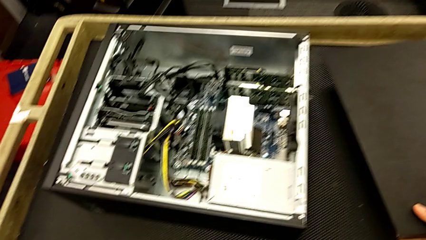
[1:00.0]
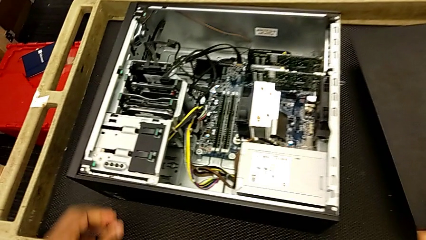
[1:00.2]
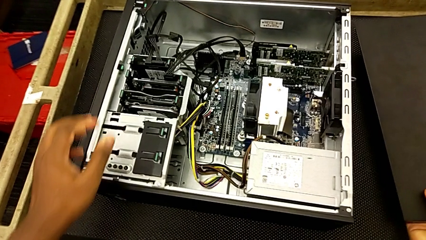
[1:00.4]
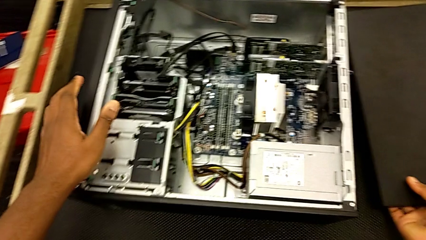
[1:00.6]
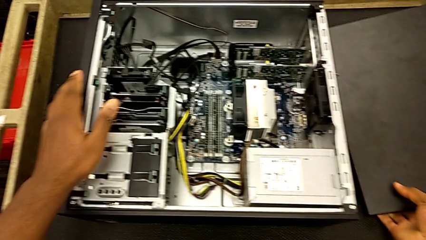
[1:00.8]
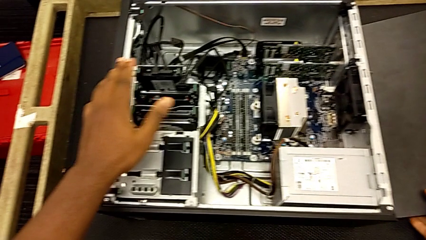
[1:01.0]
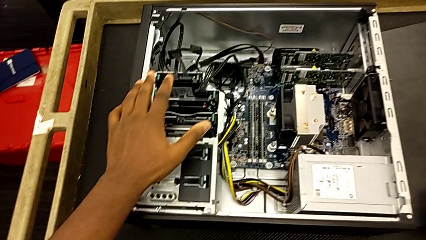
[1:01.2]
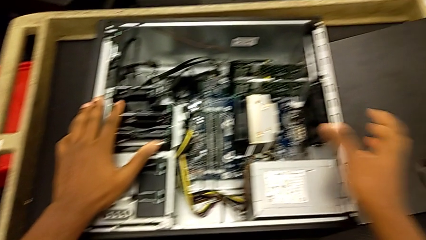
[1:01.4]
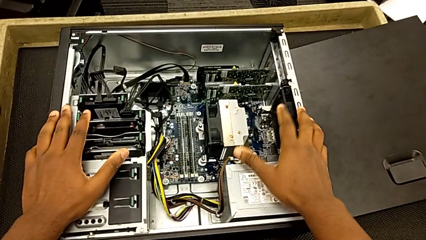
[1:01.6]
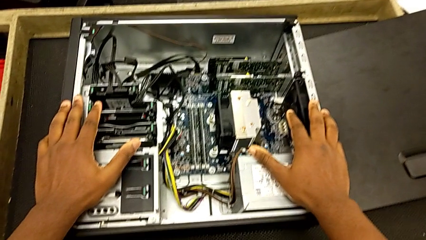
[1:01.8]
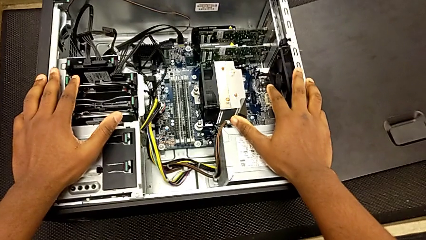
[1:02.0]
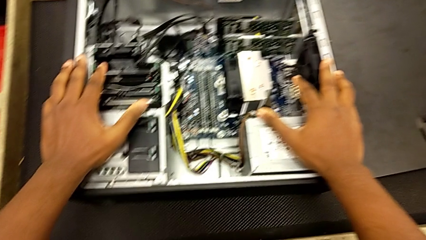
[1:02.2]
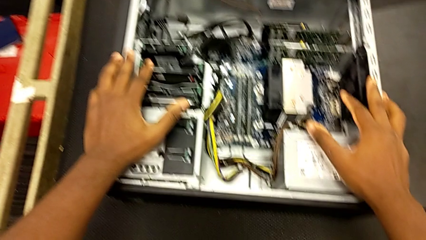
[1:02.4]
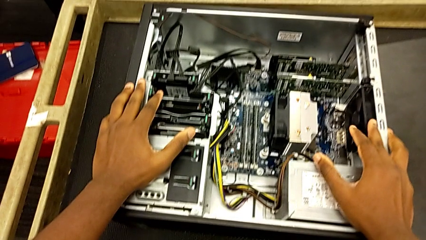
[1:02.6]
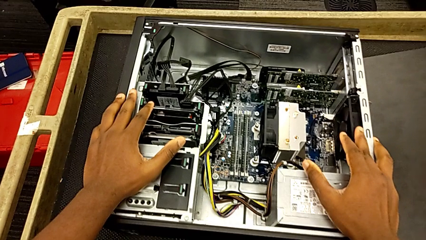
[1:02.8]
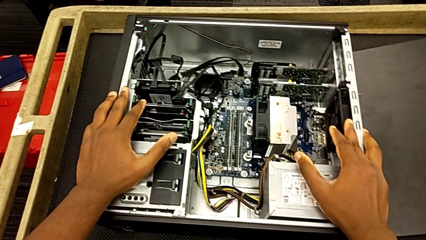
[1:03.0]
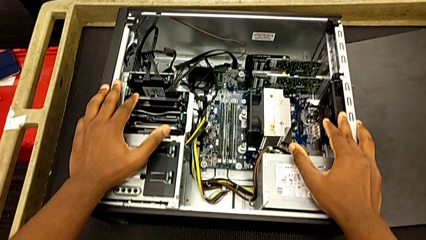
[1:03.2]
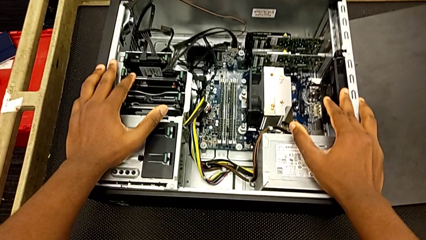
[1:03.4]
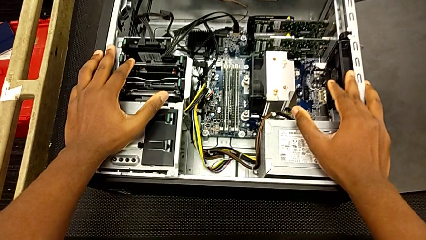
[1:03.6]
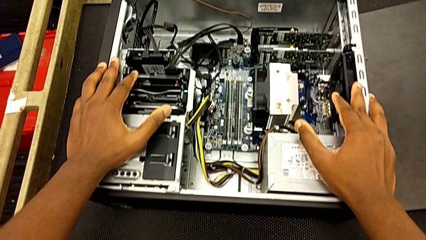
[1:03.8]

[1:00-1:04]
The camera wearer is opening the cover. They inspect the computer tower.

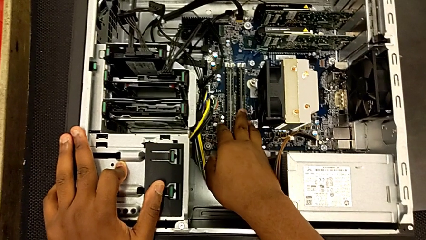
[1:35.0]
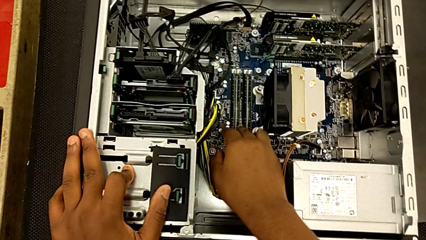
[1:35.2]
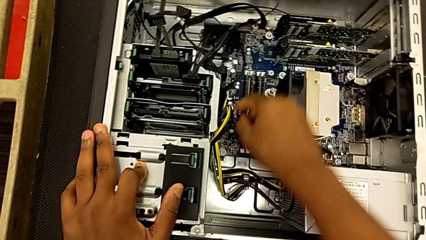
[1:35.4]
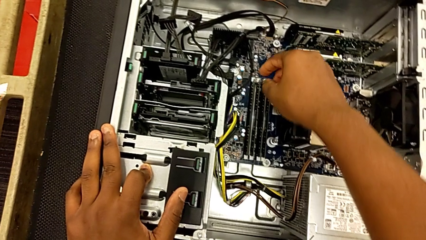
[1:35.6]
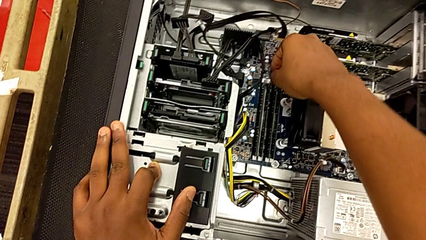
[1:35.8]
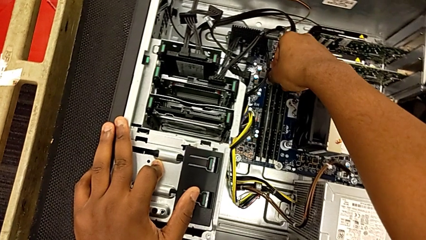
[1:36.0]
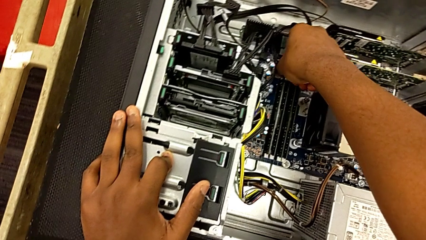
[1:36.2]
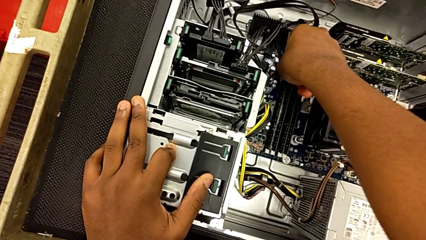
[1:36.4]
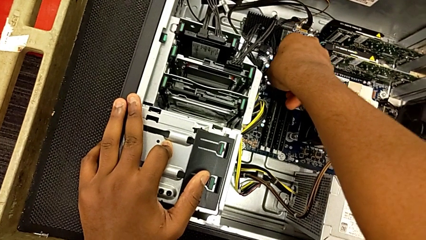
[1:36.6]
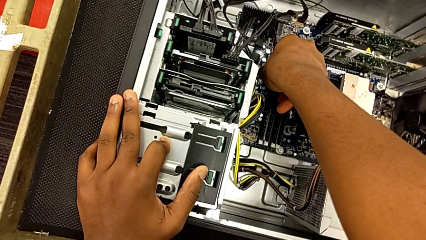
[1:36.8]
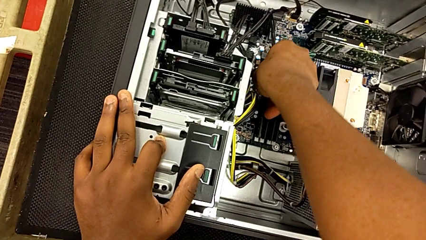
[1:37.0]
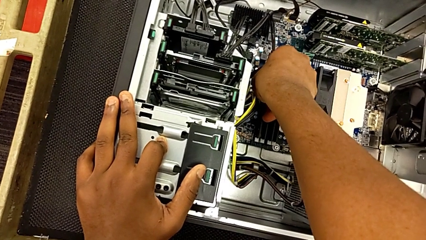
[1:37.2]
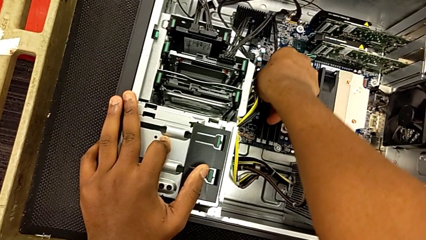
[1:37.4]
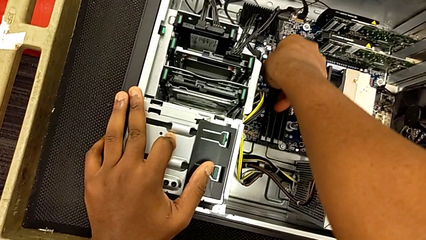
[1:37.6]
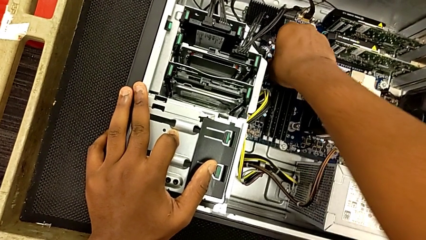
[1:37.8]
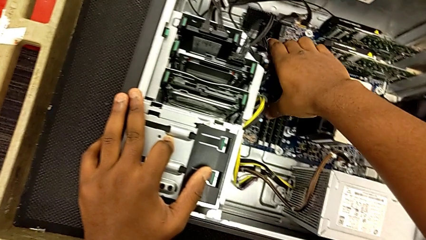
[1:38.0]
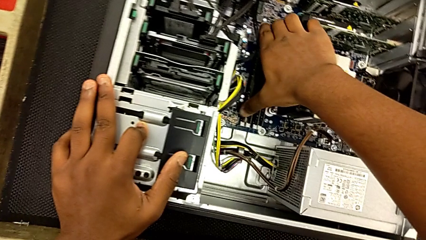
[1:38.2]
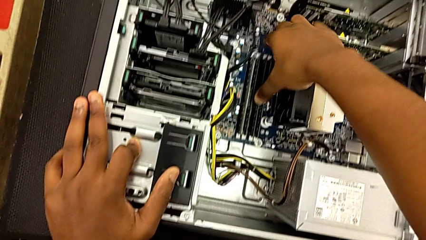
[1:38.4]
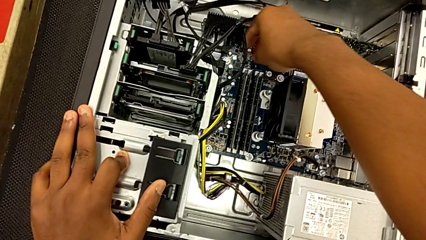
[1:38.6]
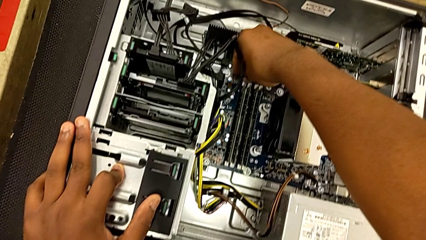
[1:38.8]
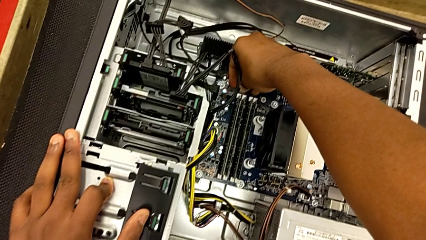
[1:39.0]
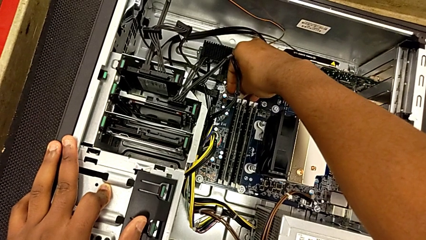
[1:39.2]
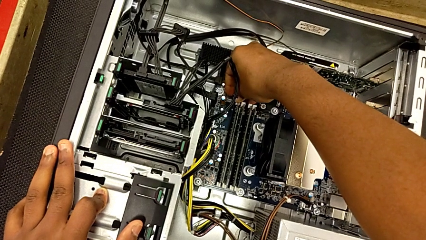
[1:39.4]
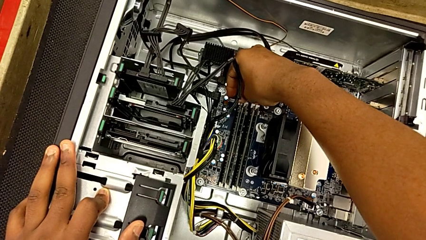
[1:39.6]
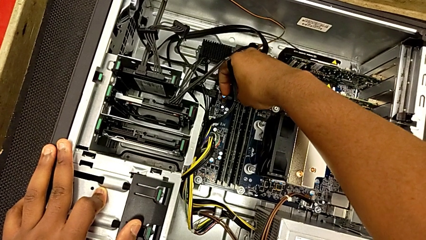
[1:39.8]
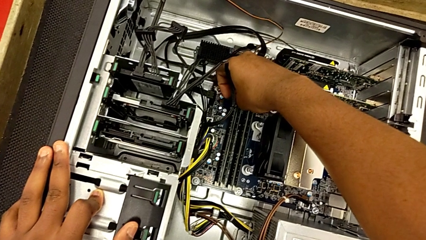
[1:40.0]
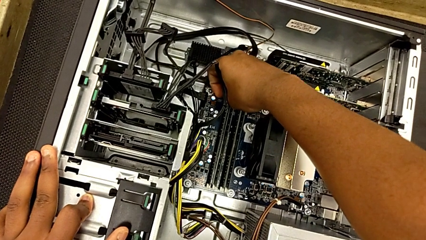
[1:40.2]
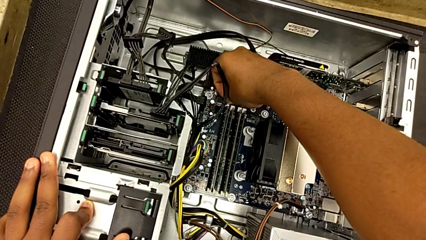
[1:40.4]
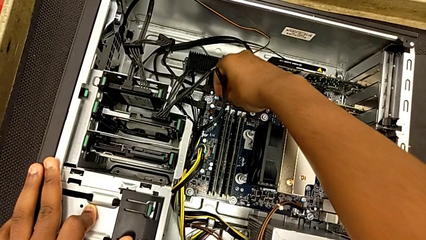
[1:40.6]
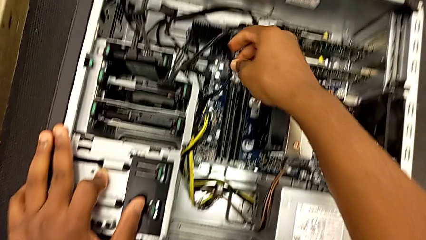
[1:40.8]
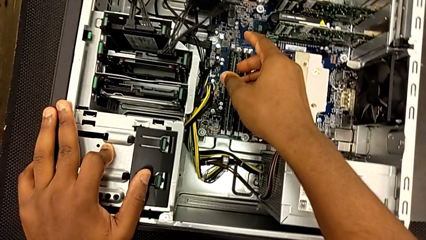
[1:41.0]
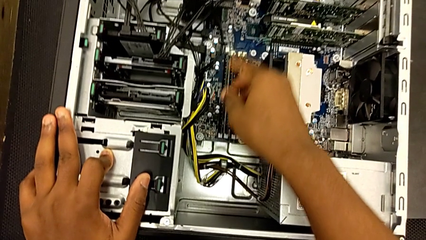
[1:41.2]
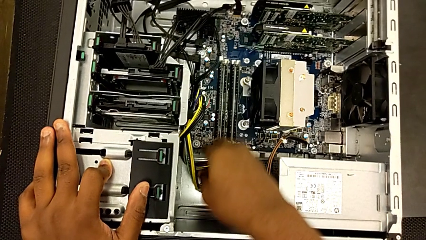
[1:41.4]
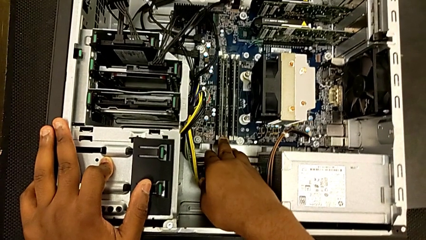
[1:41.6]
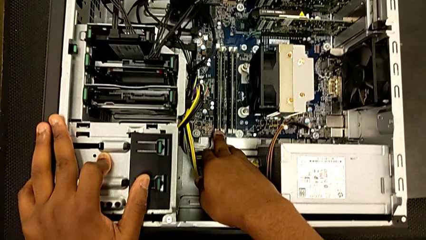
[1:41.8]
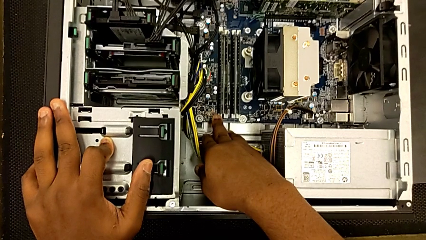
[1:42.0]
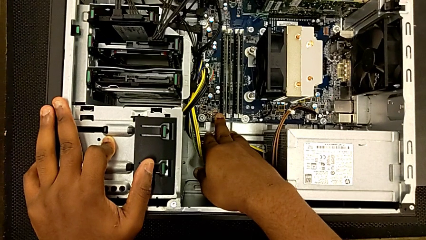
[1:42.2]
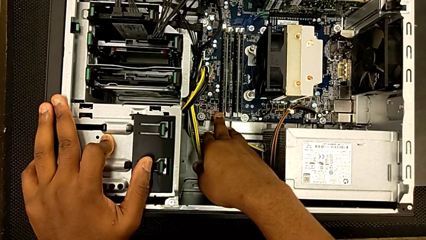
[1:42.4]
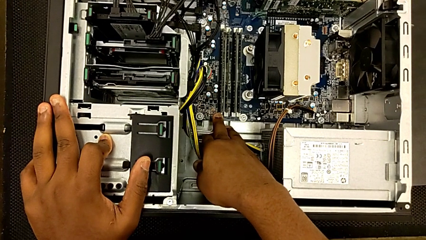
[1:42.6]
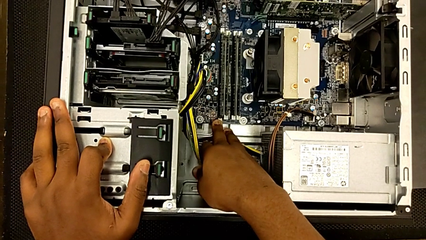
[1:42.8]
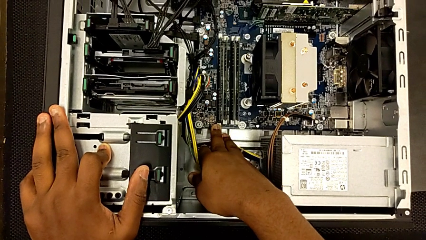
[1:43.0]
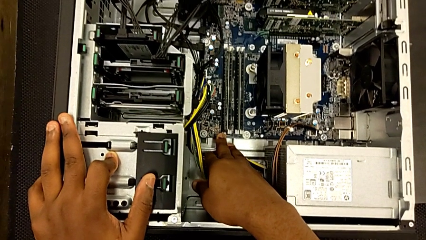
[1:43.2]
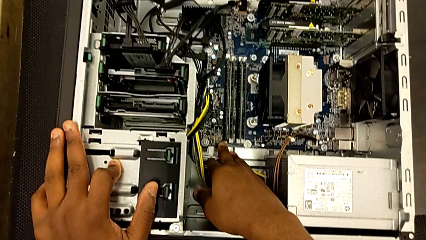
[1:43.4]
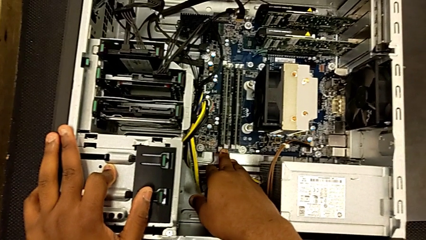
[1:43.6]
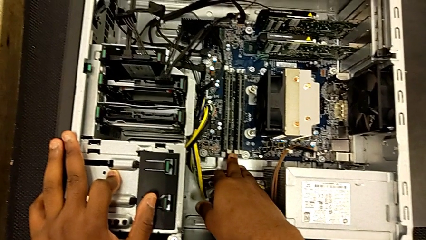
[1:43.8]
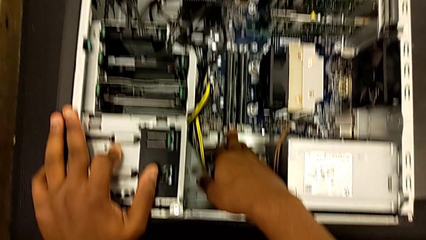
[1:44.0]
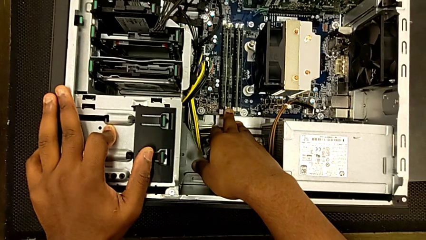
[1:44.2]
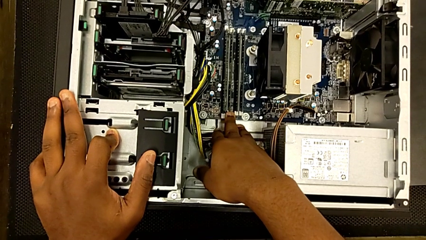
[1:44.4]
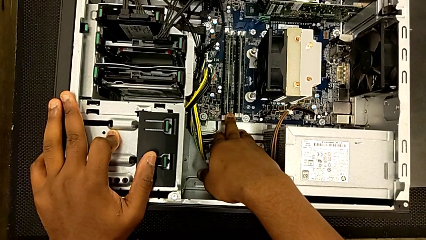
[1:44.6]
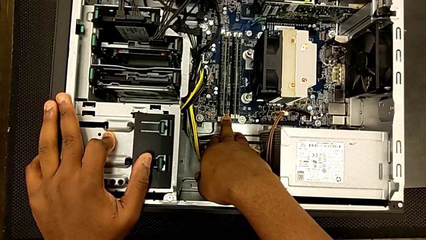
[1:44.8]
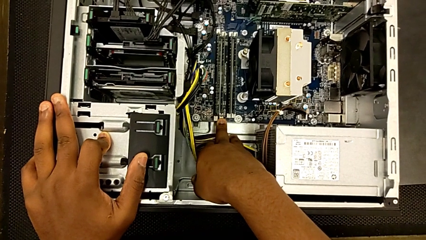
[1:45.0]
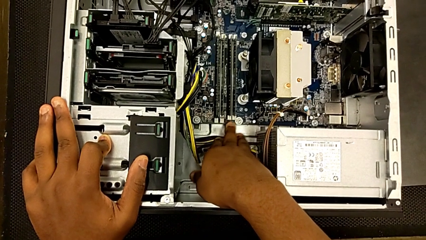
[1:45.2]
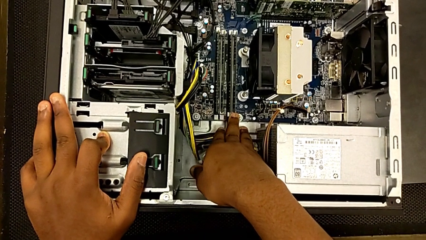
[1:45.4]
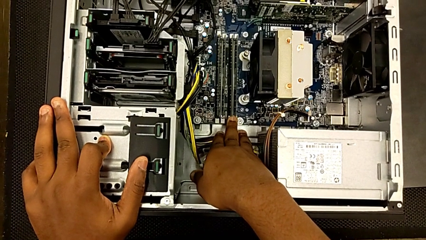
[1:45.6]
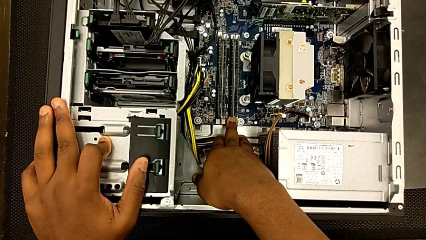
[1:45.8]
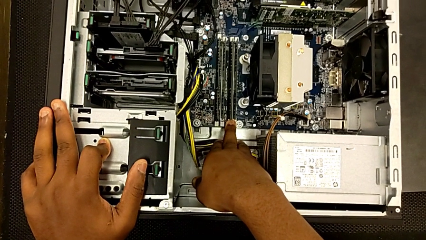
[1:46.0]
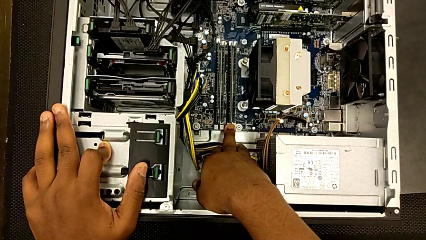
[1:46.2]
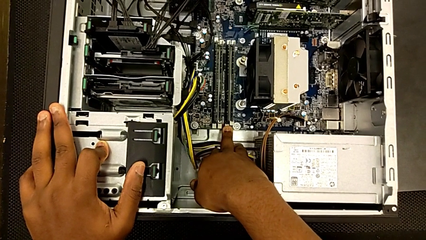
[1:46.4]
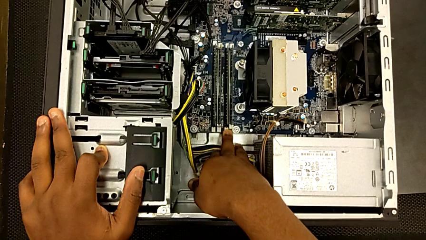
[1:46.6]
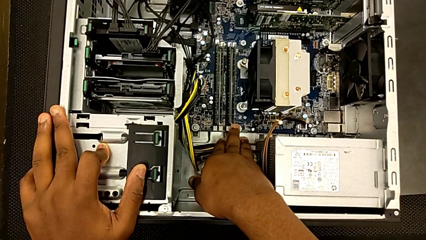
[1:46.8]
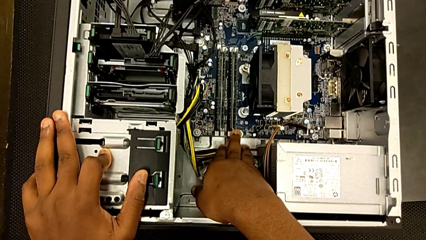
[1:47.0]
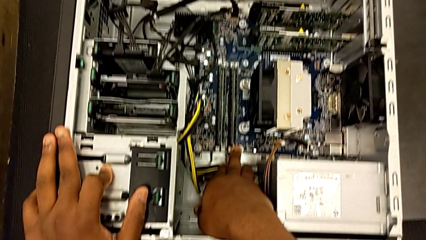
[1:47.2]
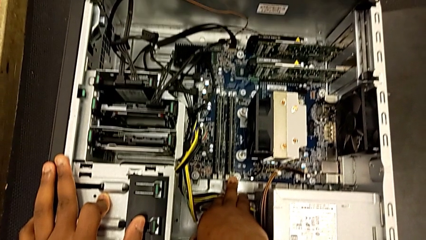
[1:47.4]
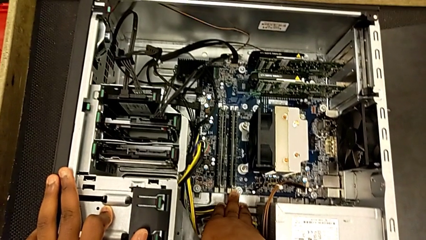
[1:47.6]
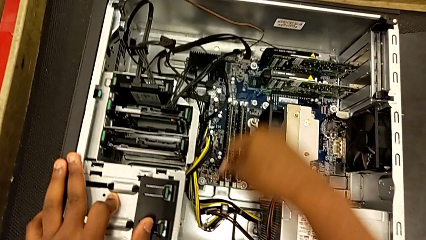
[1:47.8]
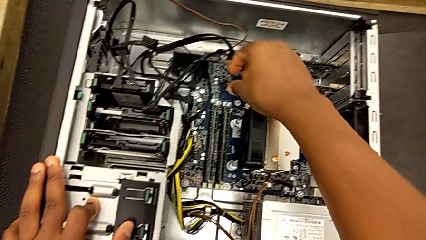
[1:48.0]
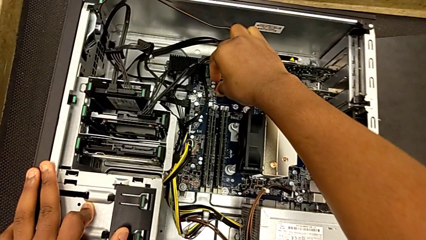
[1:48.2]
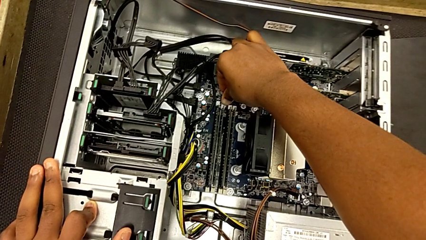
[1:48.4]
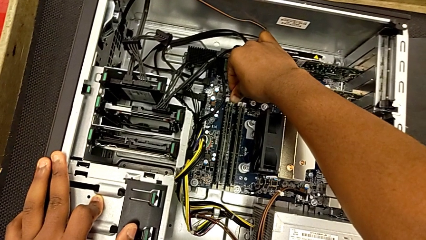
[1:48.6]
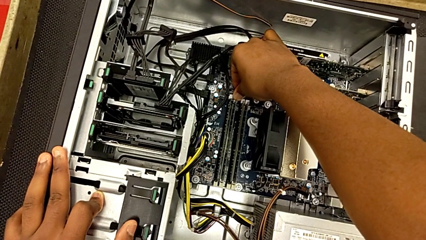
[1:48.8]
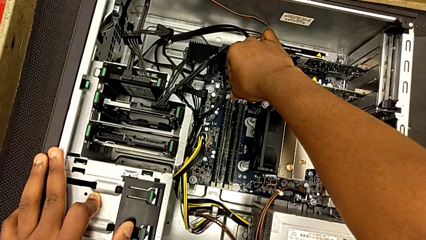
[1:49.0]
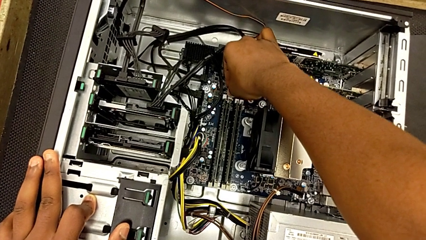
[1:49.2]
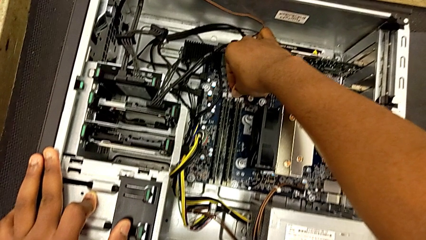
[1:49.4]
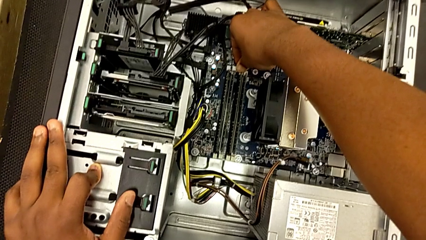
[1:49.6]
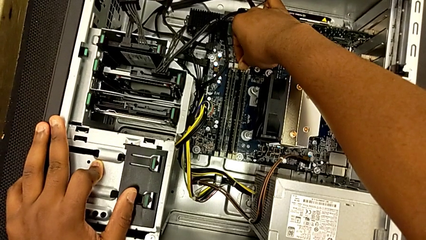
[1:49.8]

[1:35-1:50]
The camera wearer is removing the tabs of the RAM. They press the first release button and begin to unlock the RAM tab.
